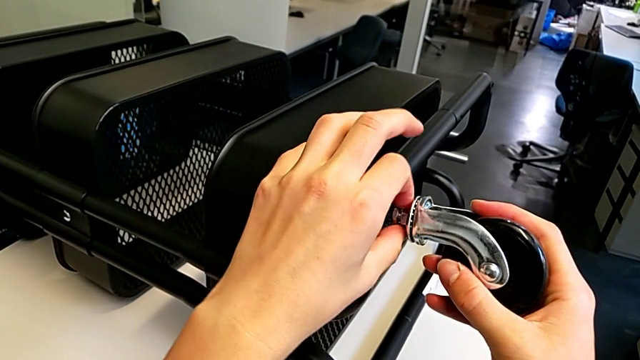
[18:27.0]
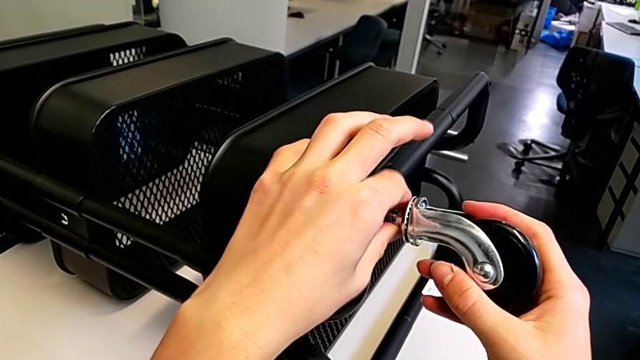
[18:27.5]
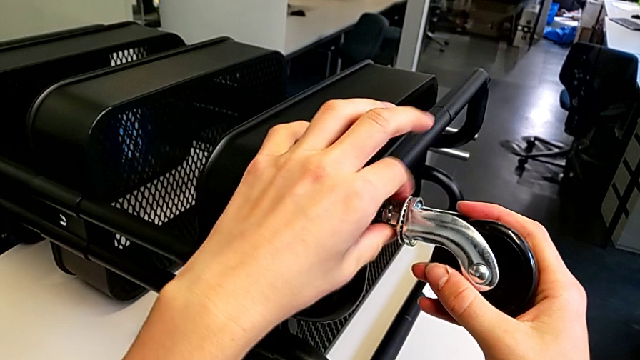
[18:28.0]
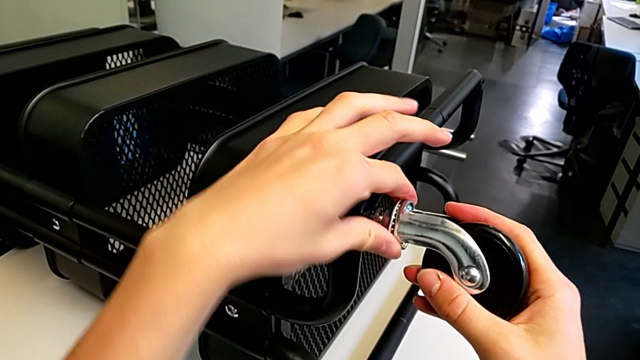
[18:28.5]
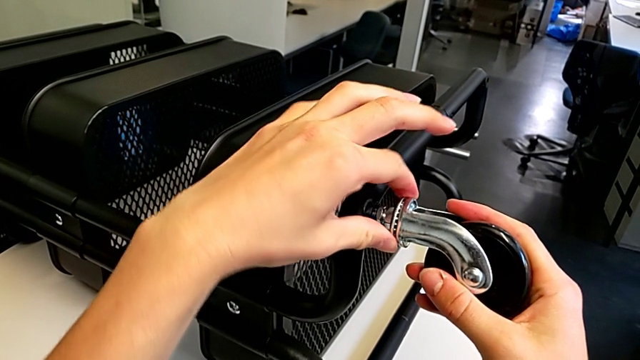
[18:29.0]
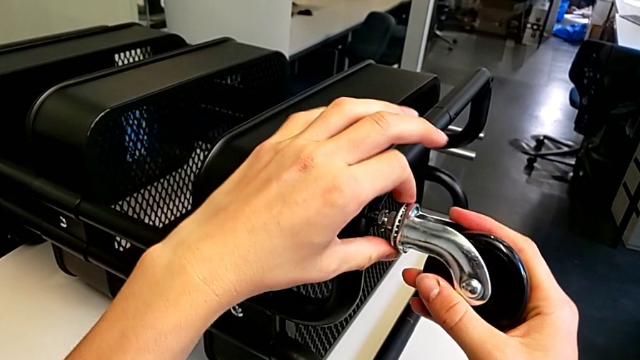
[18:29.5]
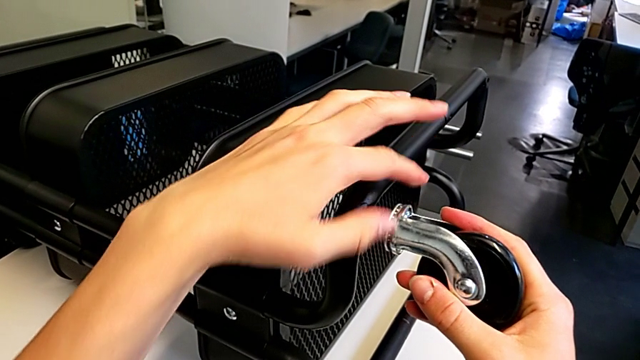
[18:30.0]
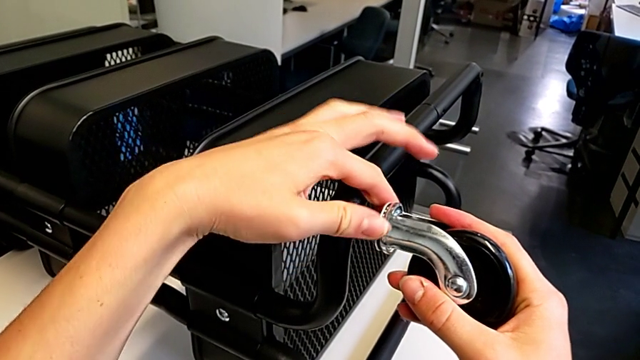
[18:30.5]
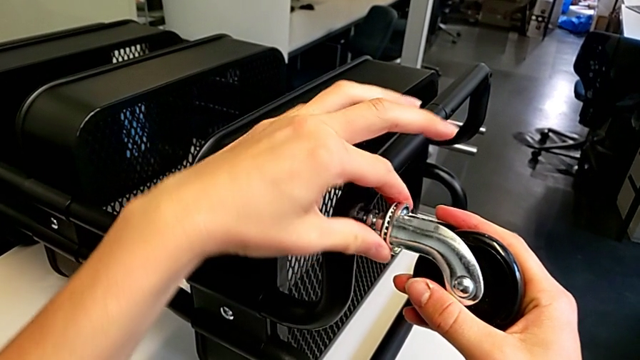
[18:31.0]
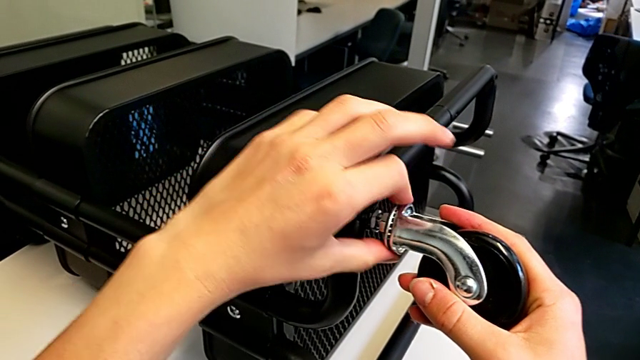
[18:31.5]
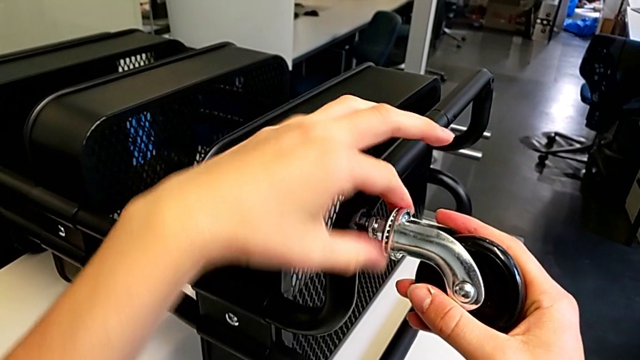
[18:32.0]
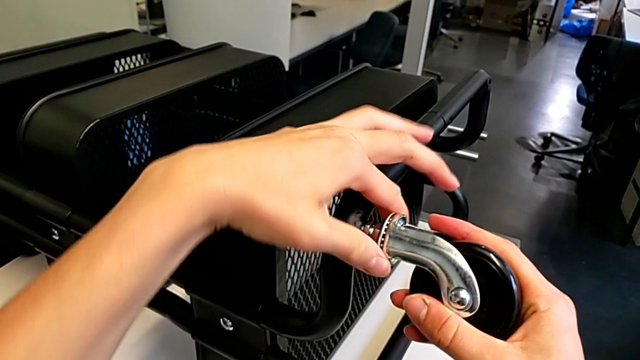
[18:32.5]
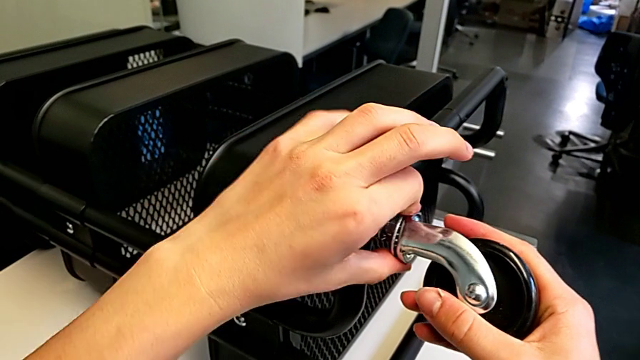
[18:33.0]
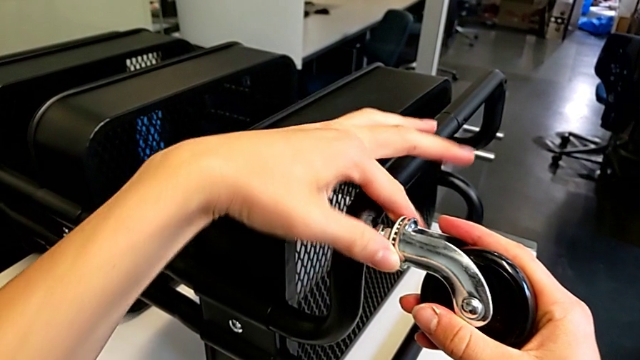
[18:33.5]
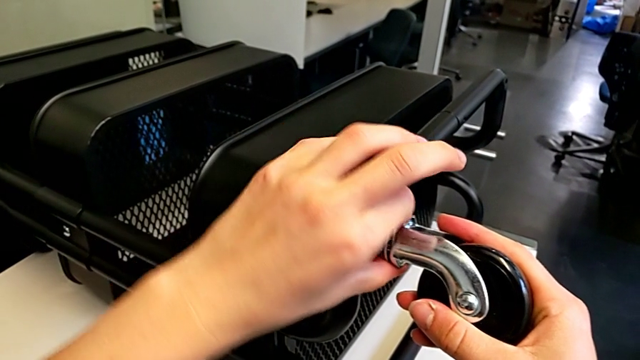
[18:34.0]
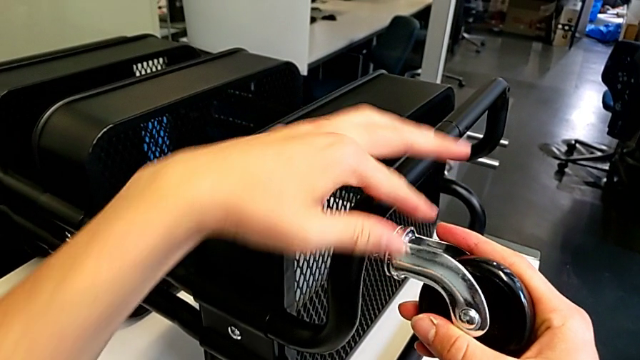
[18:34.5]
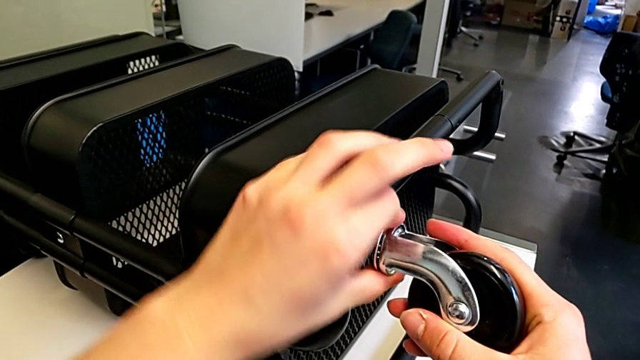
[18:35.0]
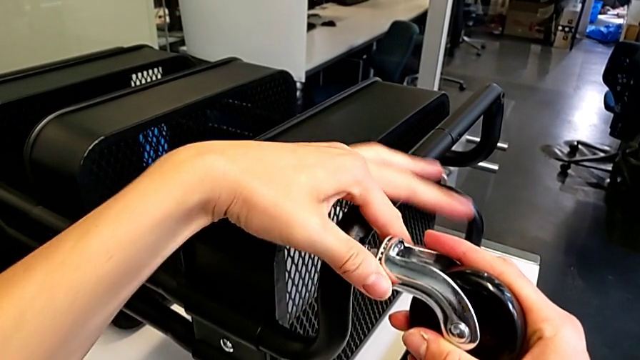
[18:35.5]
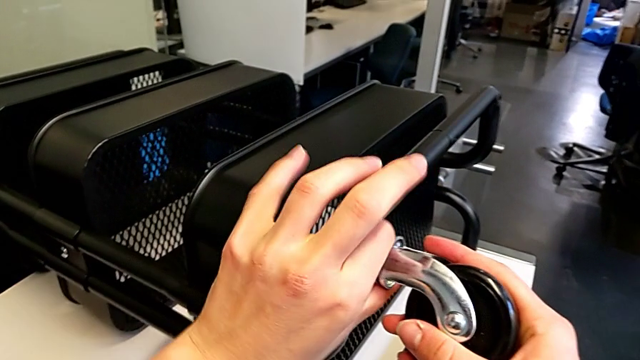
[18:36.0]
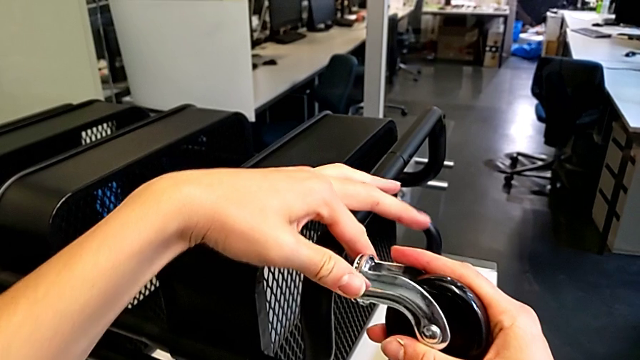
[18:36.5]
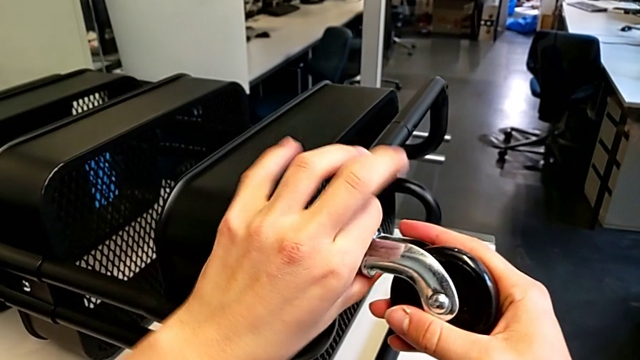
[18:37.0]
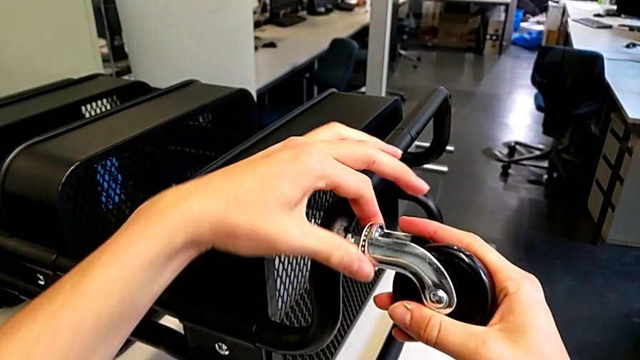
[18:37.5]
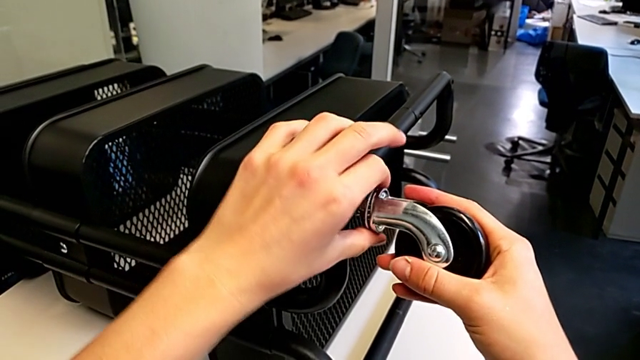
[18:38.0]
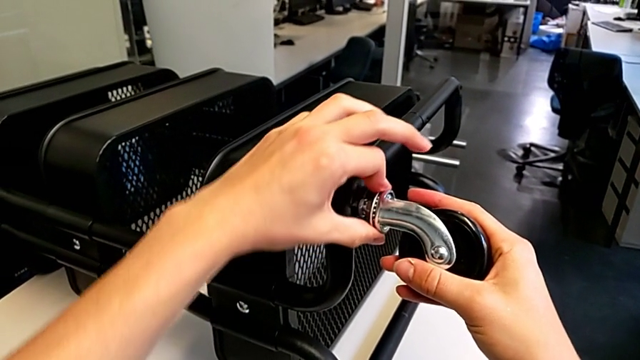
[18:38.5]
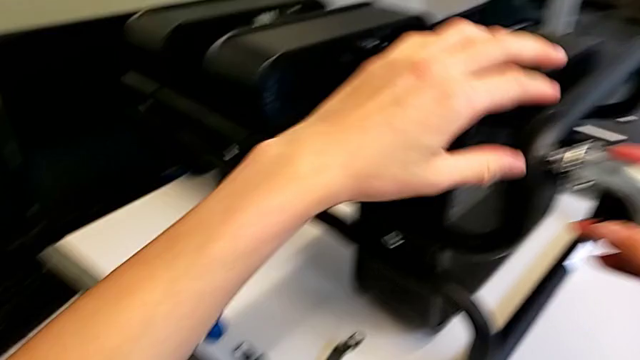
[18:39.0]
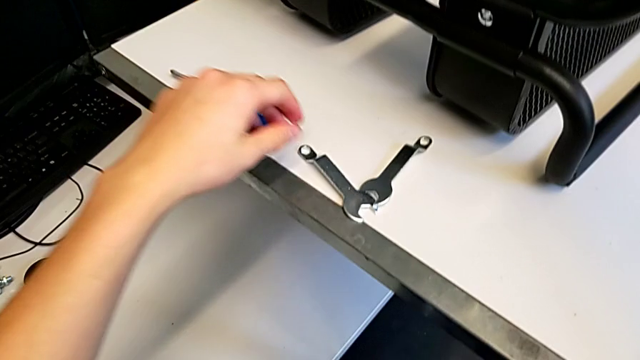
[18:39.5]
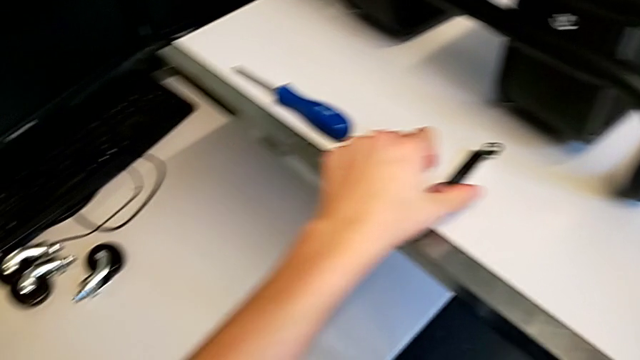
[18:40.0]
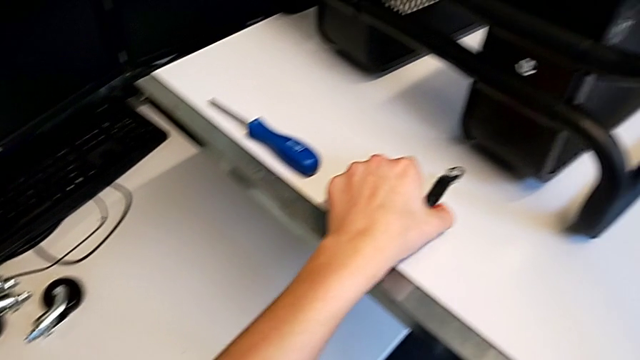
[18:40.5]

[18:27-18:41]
The camera wearer is screwing the first wheel. They keep screwing the wheel and grab the hexagonal wrench.

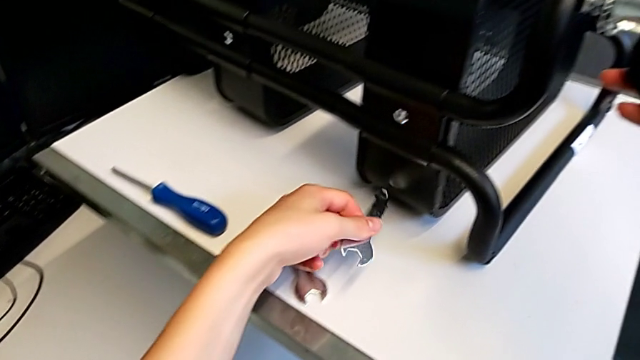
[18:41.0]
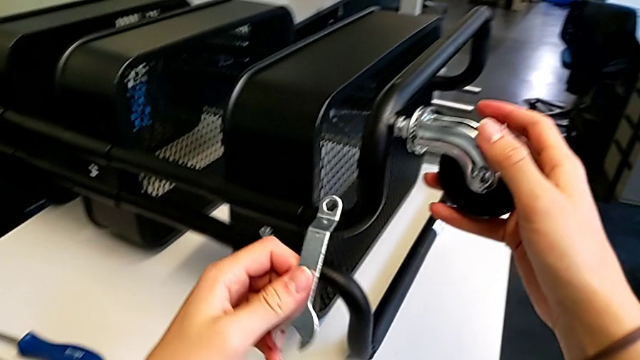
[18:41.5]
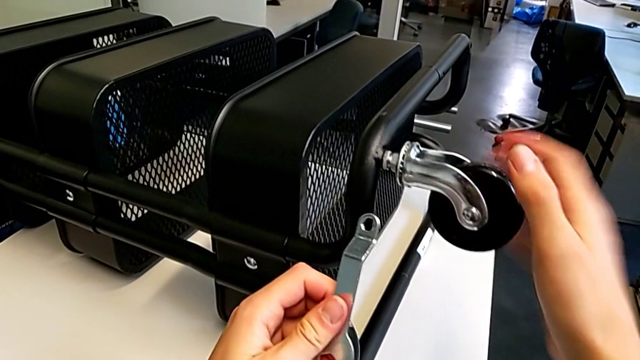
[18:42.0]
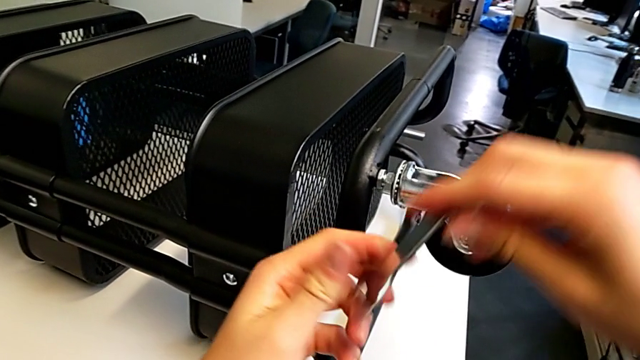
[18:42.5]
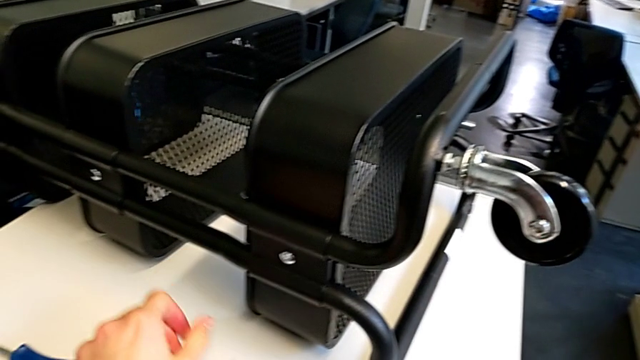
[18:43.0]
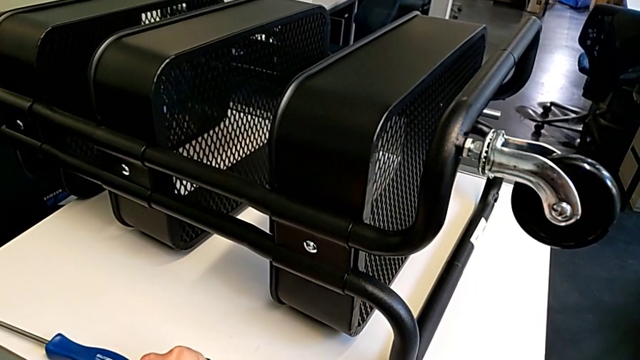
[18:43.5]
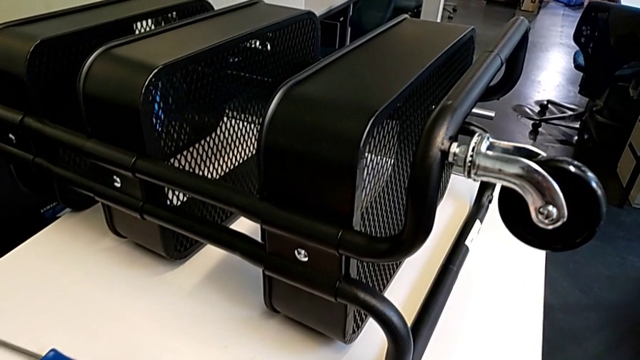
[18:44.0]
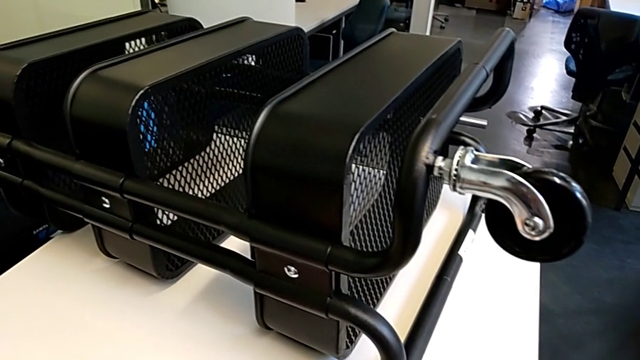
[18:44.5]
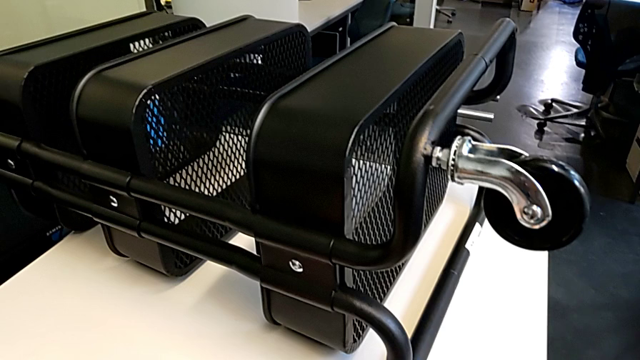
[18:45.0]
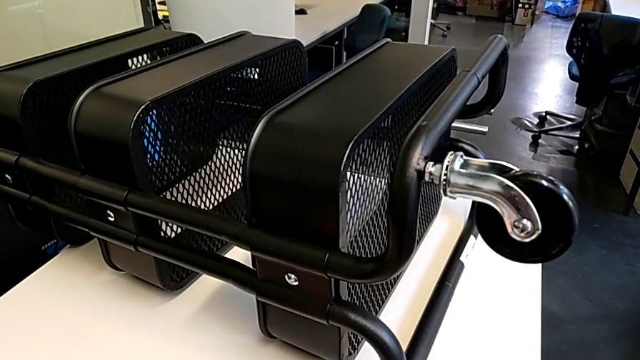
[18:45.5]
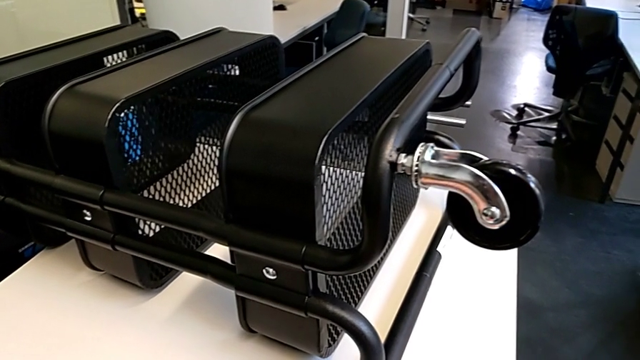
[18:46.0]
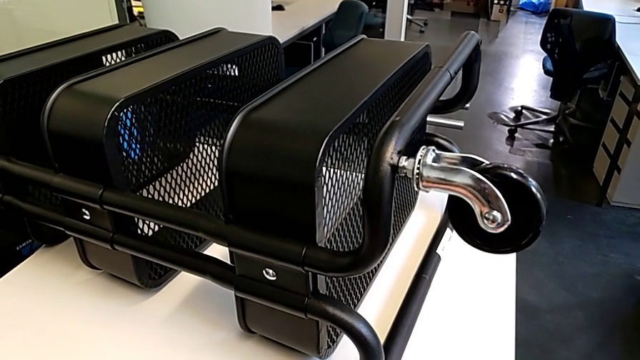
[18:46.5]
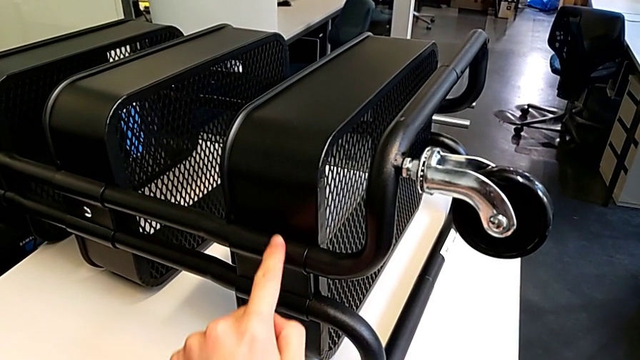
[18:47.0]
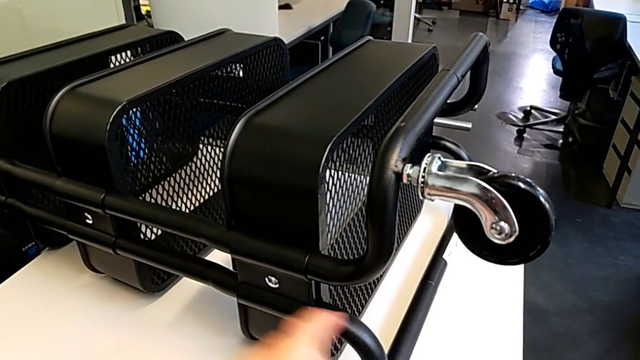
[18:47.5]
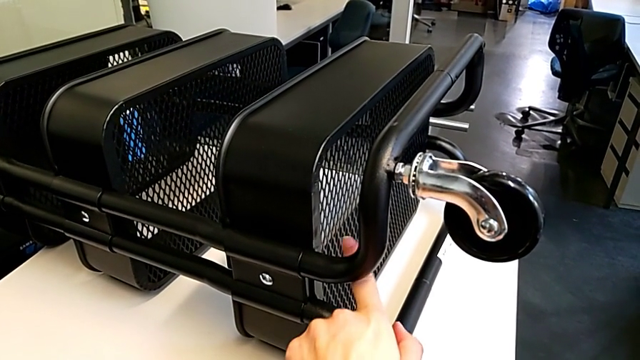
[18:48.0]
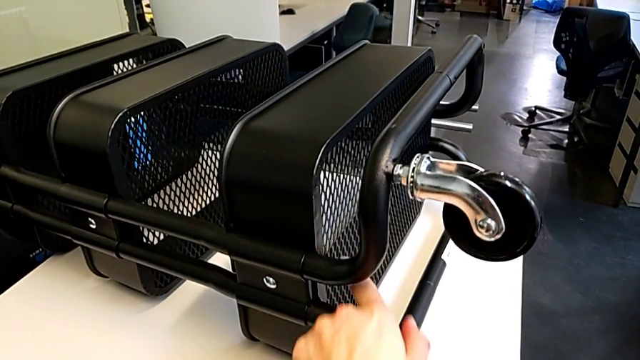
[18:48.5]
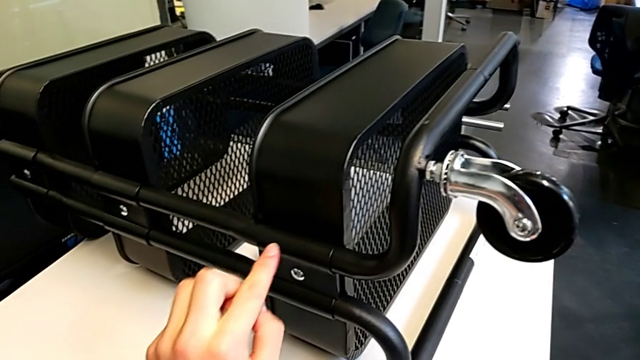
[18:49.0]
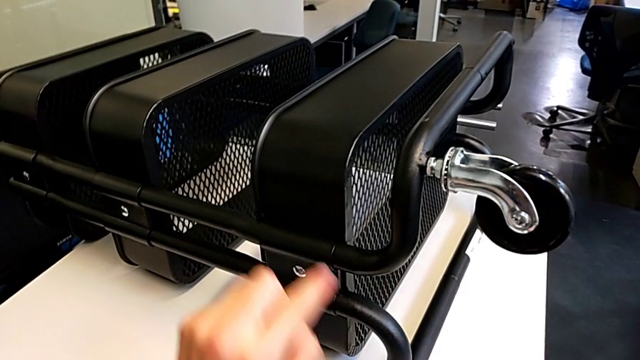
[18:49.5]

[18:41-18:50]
The camera wearer is screwing the first wheel. They place the hexagonal wrench and begin to inspect the utility cart.
